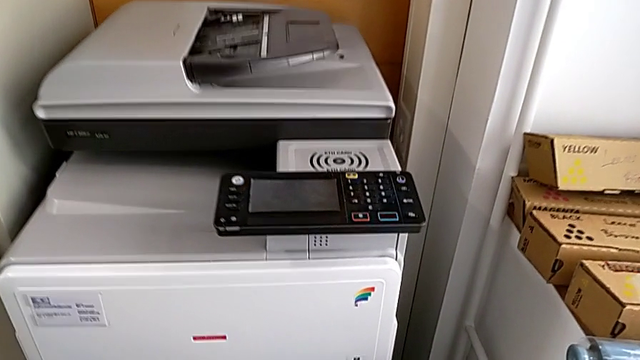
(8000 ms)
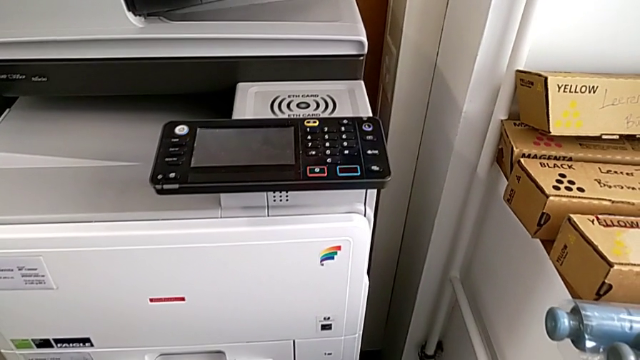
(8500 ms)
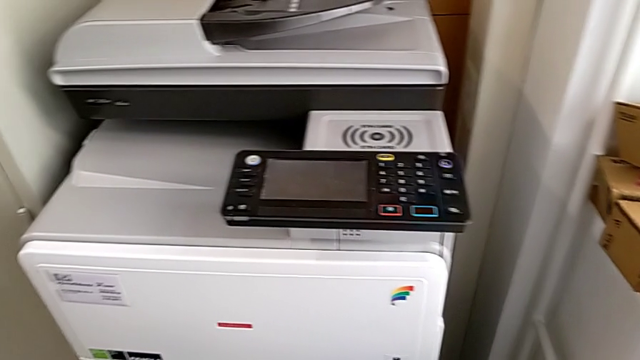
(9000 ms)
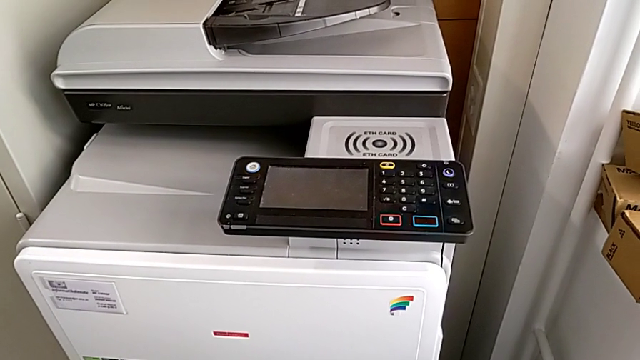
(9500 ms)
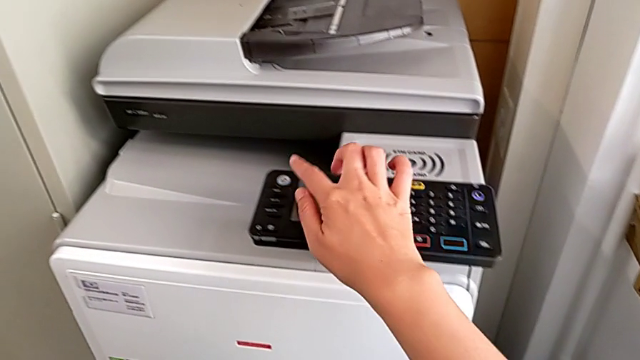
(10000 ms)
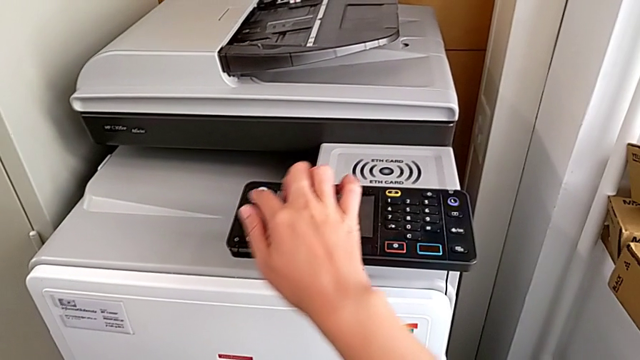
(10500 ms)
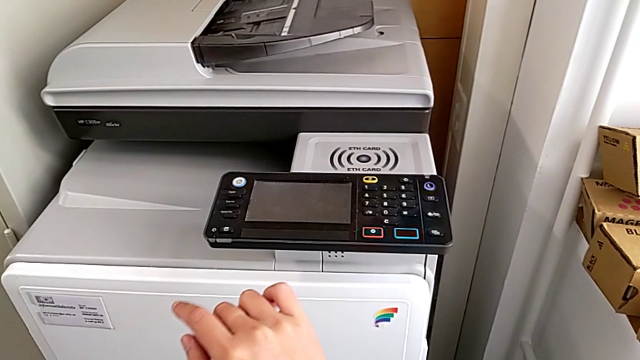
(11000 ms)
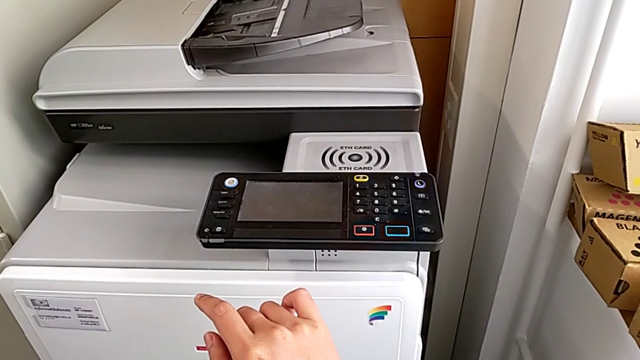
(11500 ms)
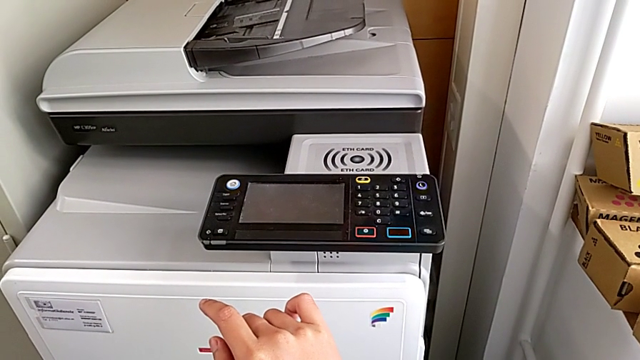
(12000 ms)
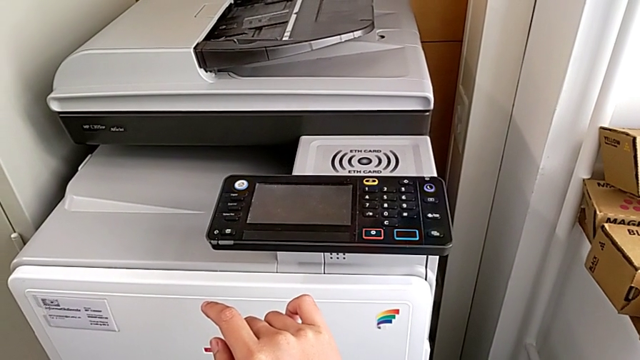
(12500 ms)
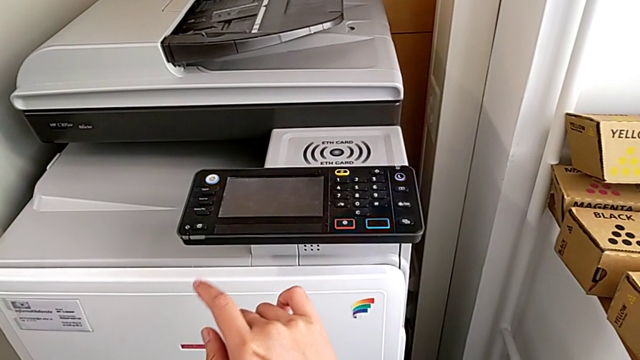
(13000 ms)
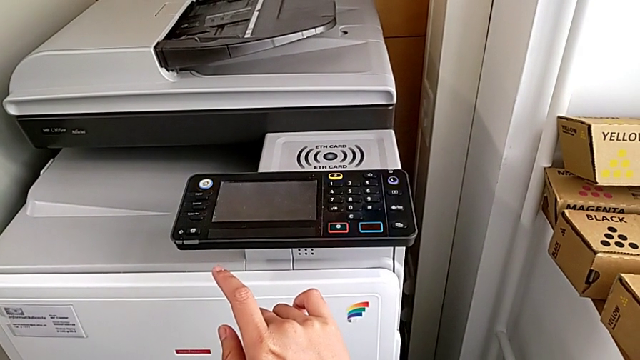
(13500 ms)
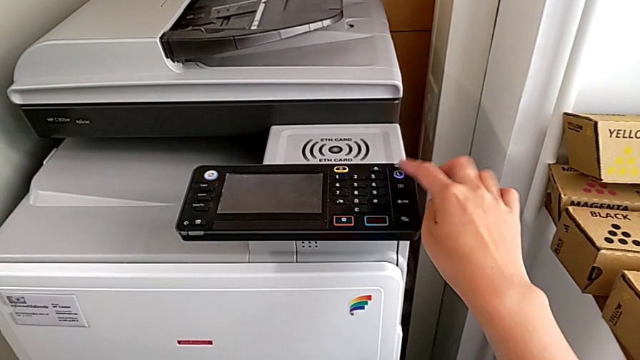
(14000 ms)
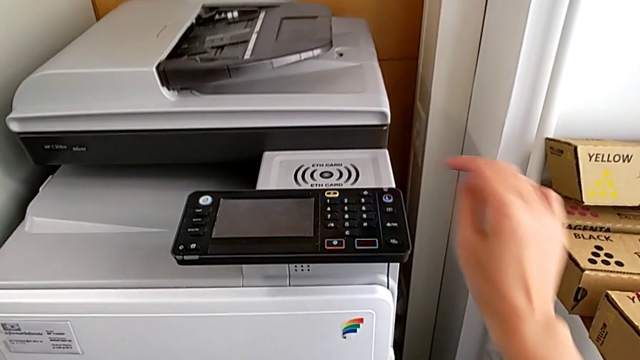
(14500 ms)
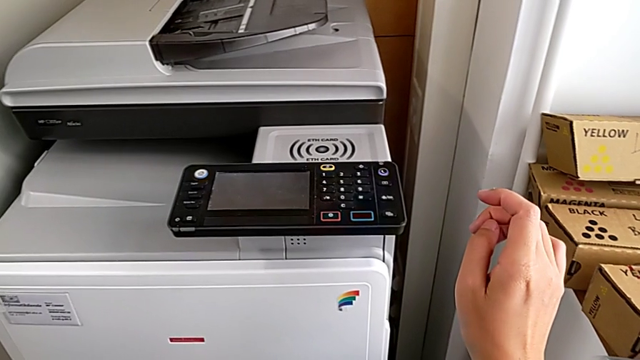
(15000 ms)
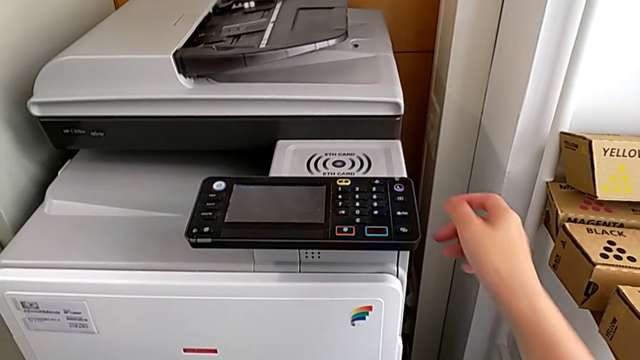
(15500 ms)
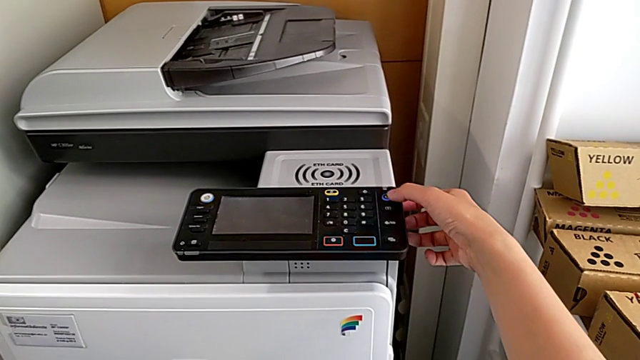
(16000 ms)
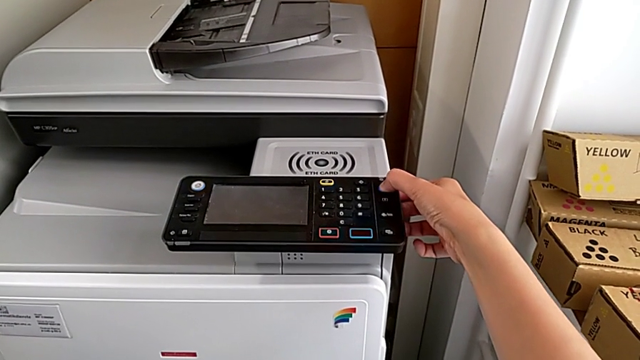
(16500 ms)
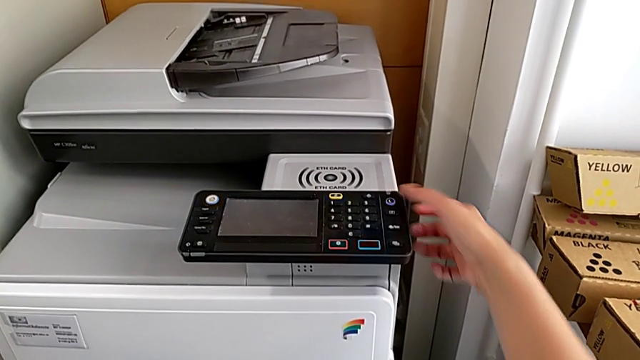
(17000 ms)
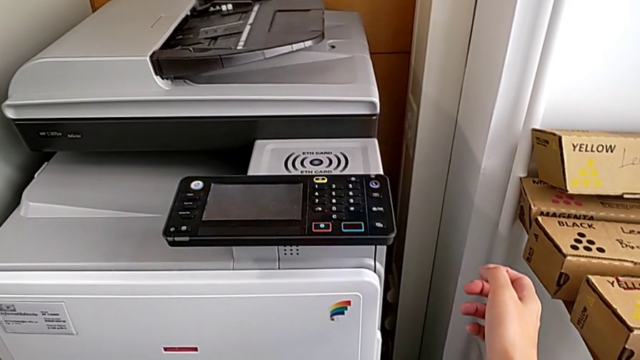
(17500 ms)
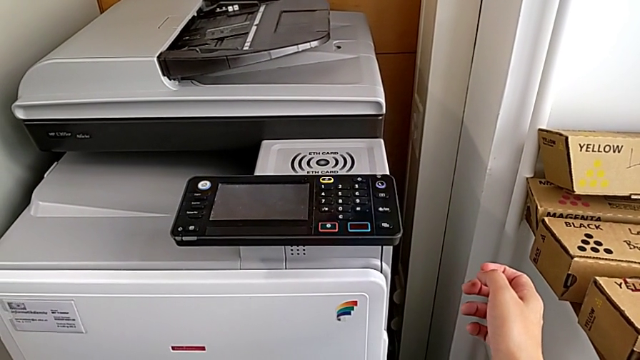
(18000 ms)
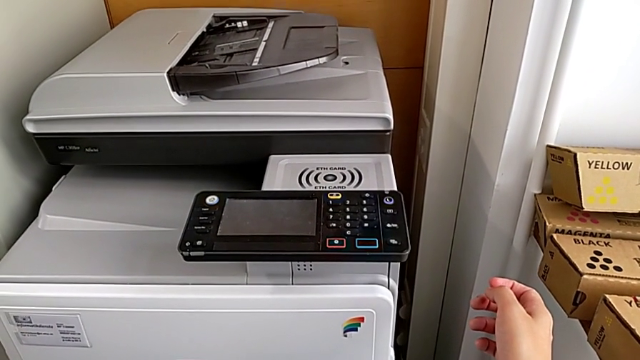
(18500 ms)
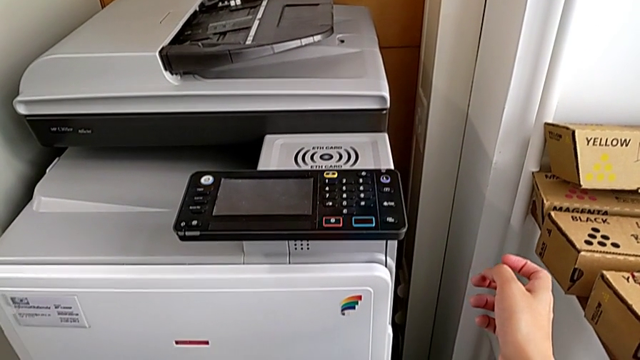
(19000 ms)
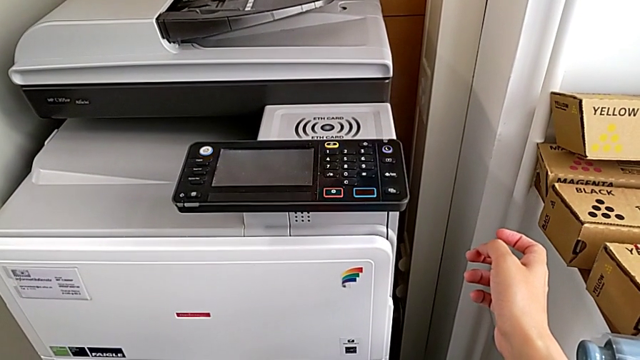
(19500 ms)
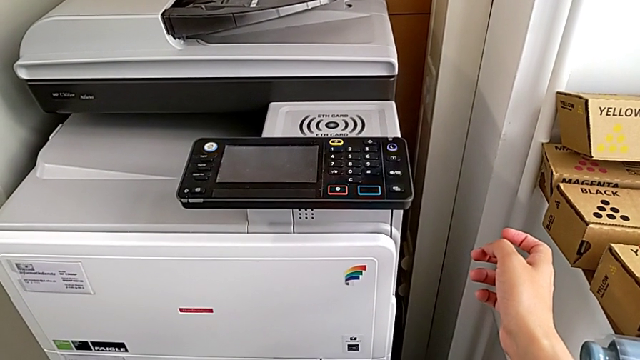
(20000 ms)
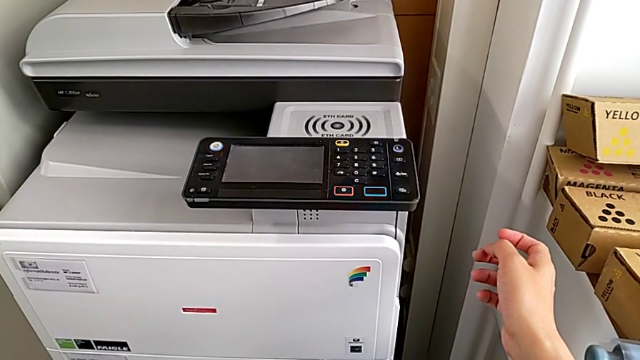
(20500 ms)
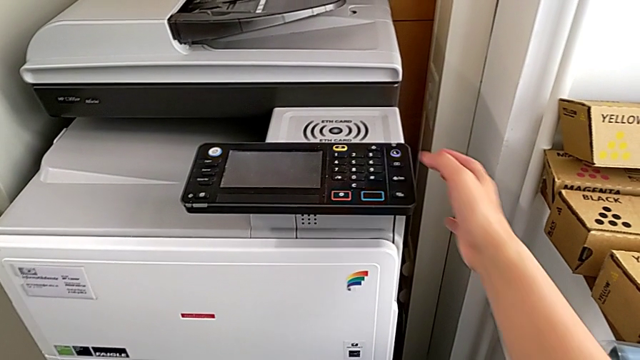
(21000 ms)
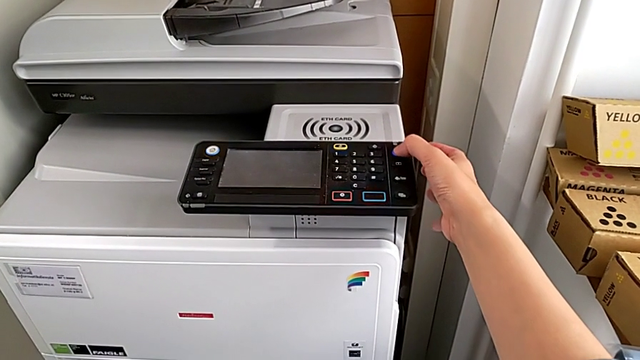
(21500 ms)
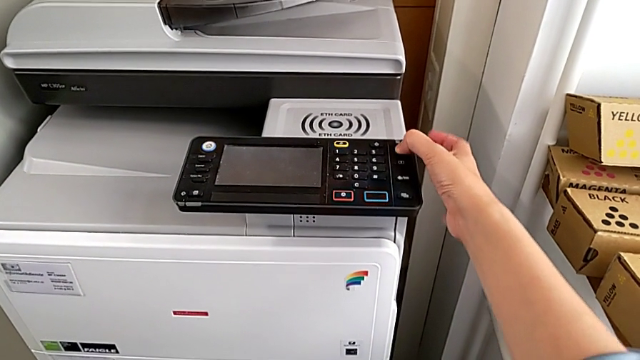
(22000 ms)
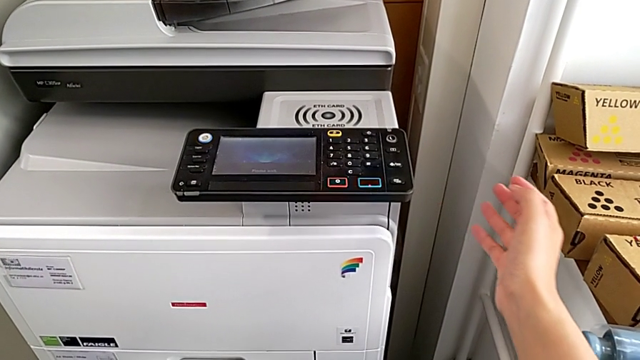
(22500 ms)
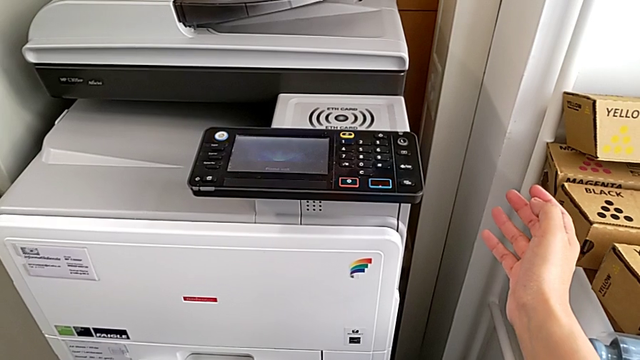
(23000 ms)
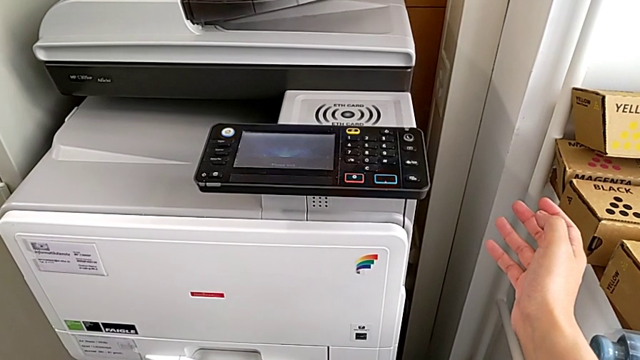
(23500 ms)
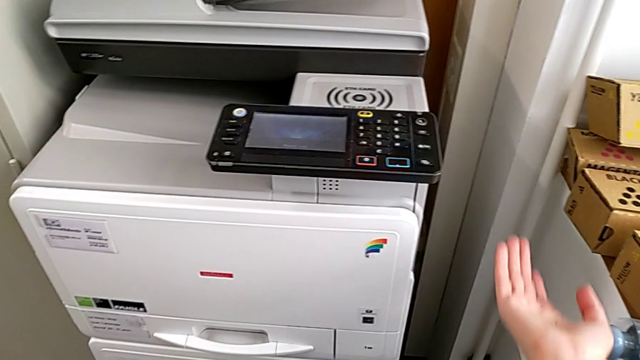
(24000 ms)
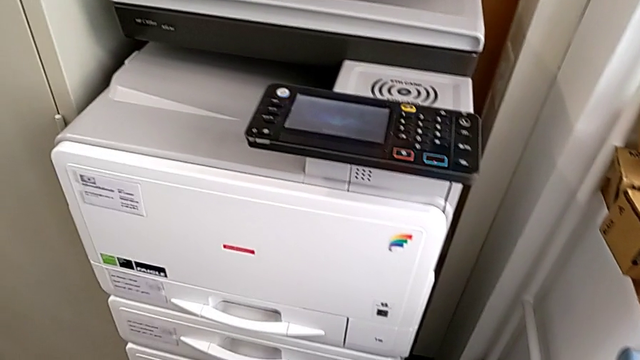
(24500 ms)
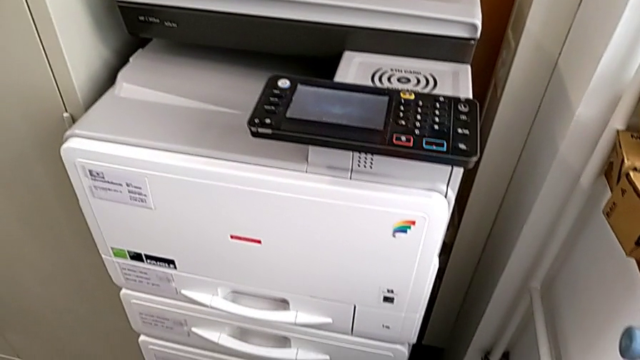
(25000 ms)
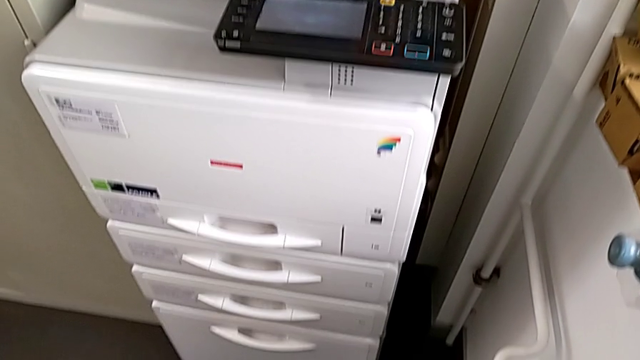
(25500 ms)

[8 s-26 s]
The camera wearer turns on the printer. They wrongly press the wrong home button, pressing the white button instead of the blue one, wrongly press the purple button, pressing it shortly, wrongly press the purple button and press the purple button.
